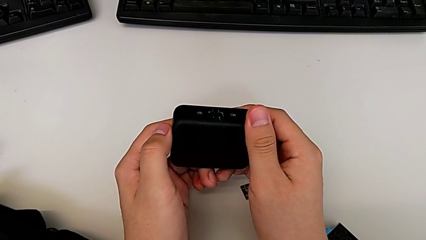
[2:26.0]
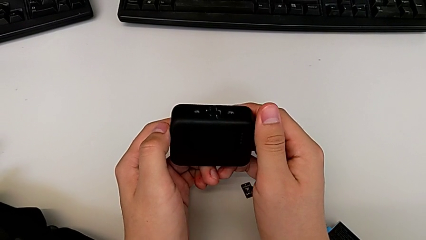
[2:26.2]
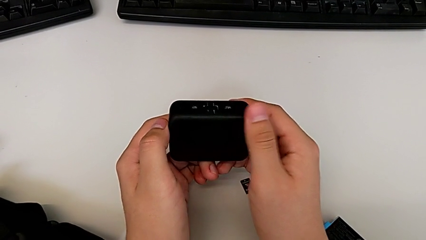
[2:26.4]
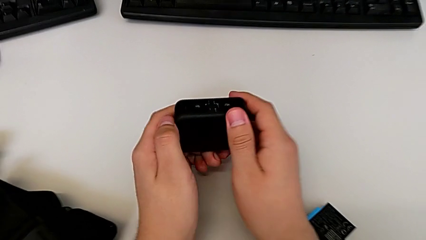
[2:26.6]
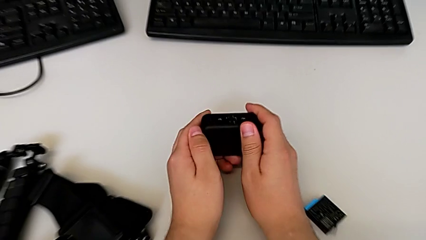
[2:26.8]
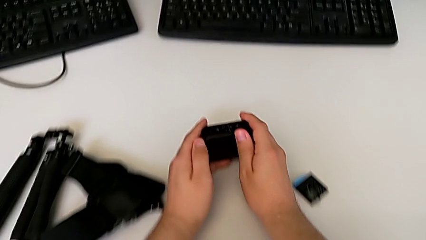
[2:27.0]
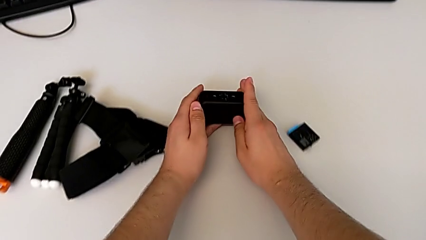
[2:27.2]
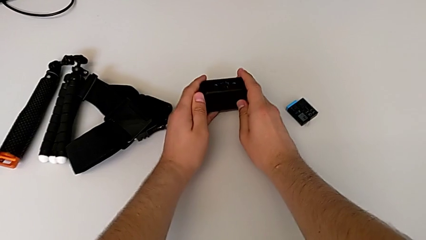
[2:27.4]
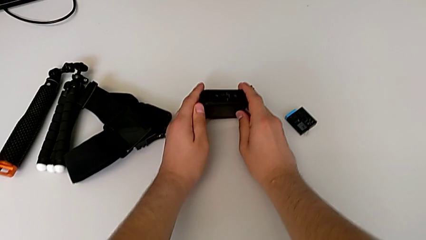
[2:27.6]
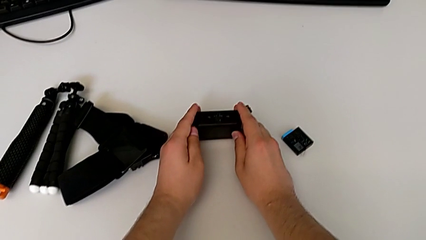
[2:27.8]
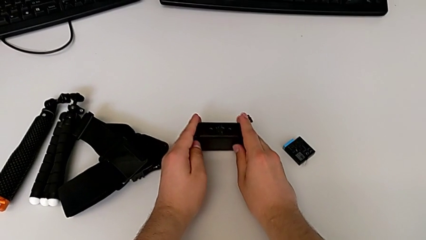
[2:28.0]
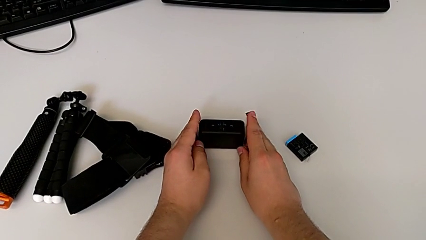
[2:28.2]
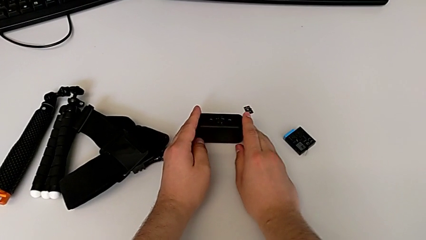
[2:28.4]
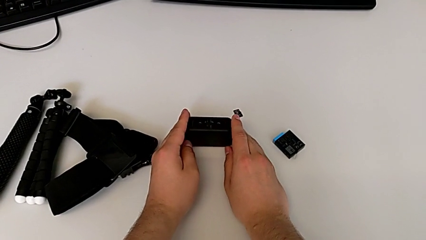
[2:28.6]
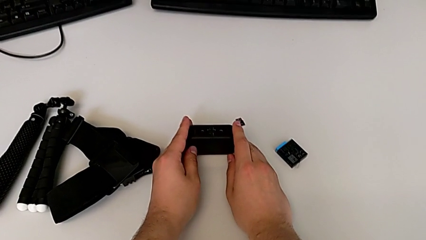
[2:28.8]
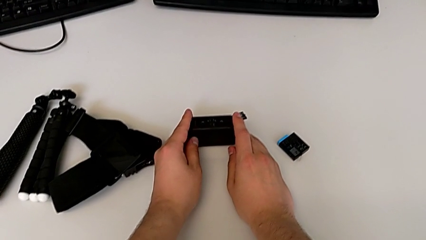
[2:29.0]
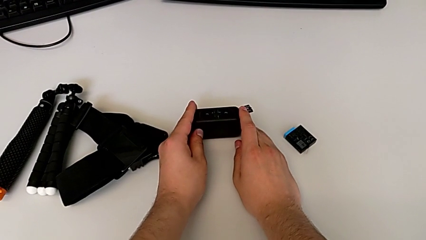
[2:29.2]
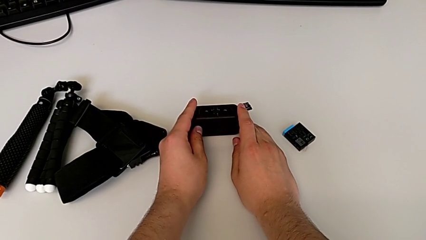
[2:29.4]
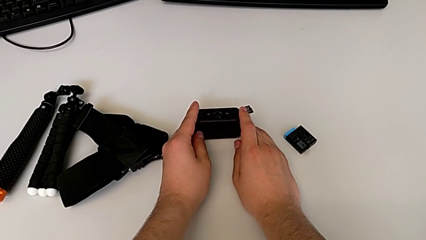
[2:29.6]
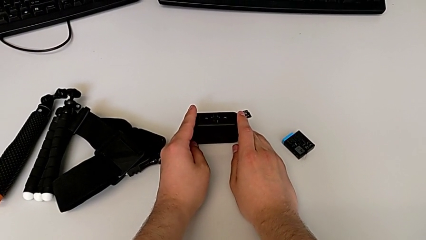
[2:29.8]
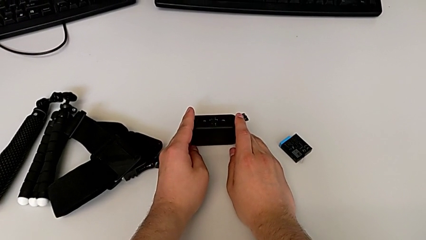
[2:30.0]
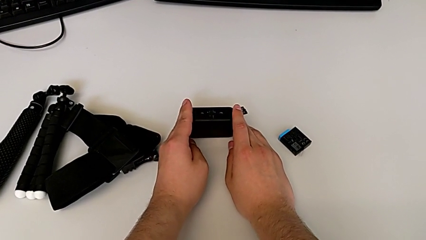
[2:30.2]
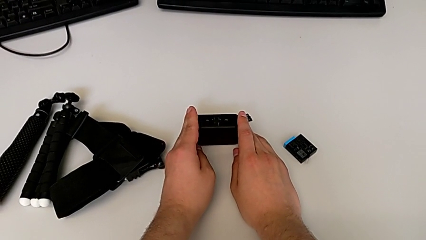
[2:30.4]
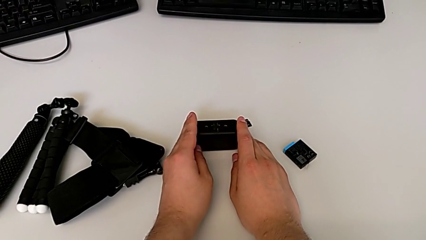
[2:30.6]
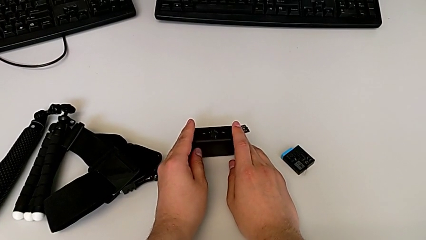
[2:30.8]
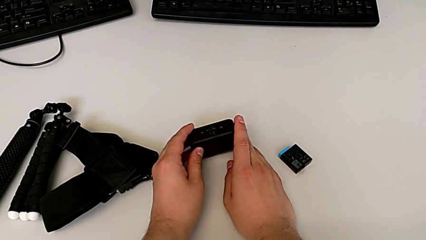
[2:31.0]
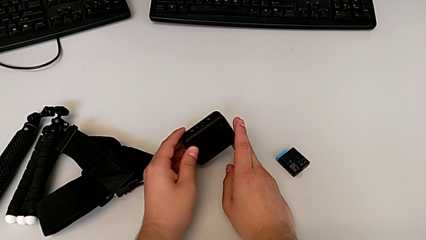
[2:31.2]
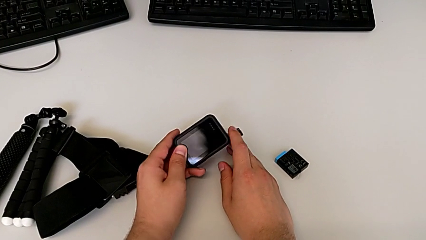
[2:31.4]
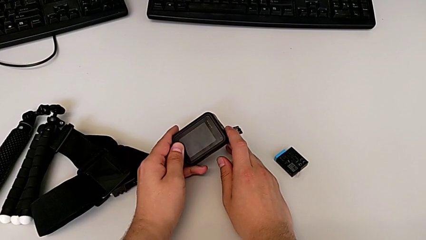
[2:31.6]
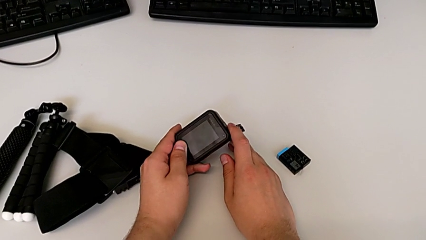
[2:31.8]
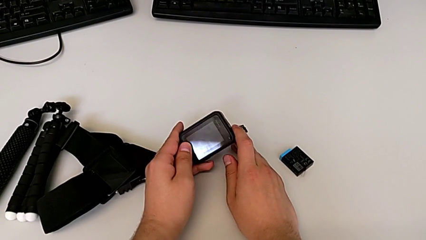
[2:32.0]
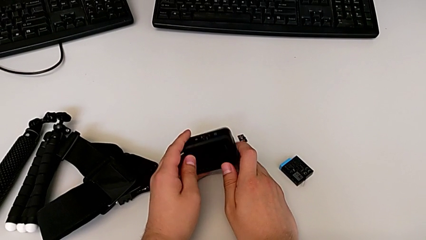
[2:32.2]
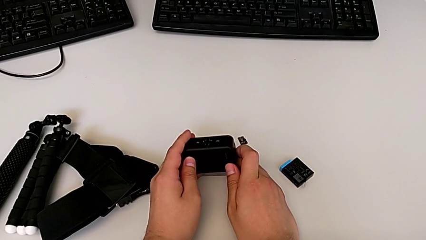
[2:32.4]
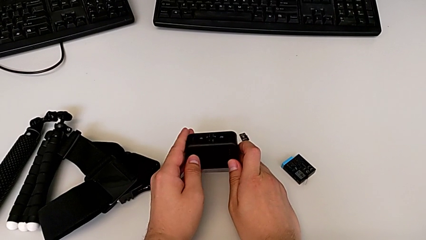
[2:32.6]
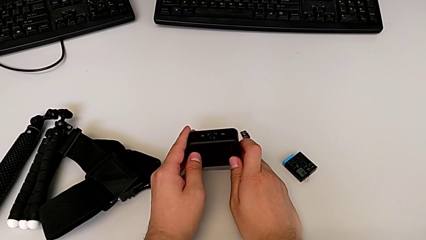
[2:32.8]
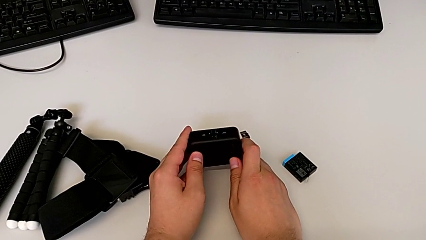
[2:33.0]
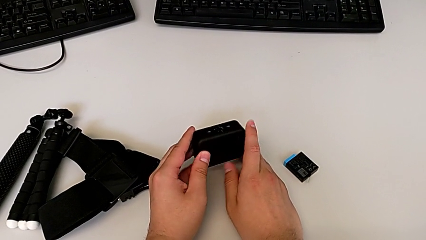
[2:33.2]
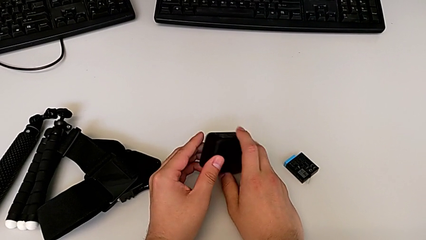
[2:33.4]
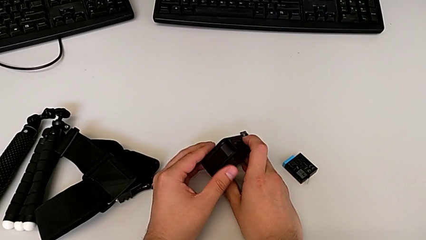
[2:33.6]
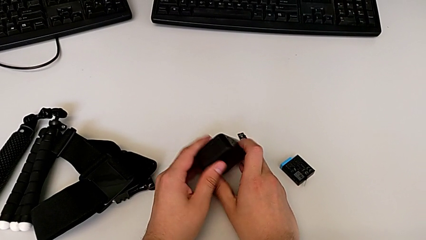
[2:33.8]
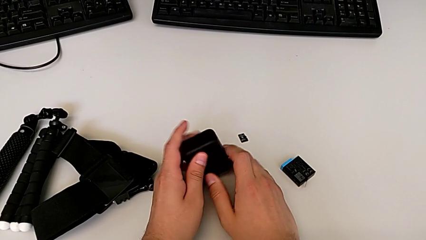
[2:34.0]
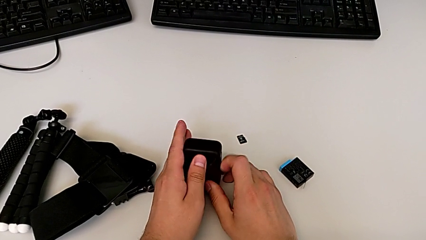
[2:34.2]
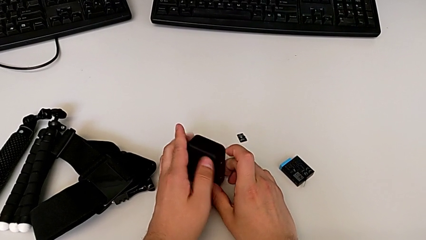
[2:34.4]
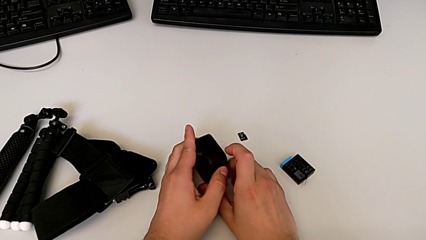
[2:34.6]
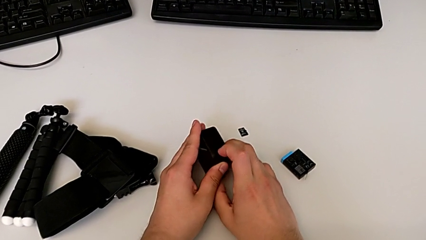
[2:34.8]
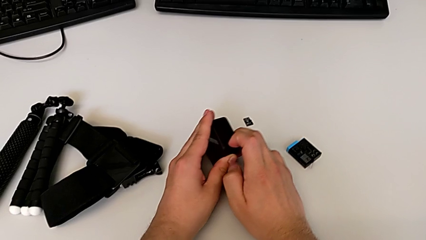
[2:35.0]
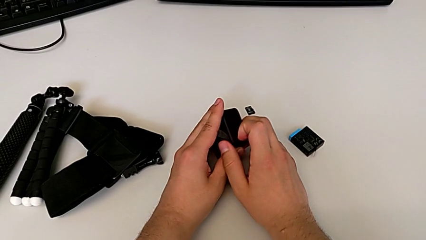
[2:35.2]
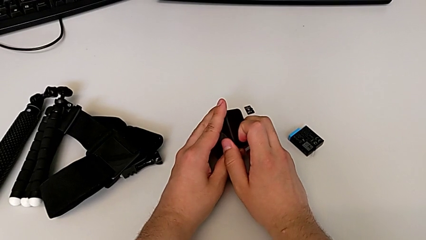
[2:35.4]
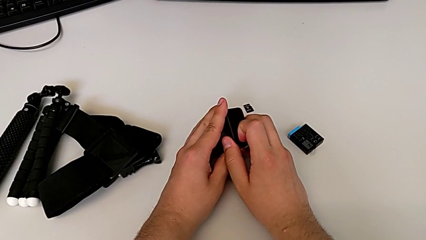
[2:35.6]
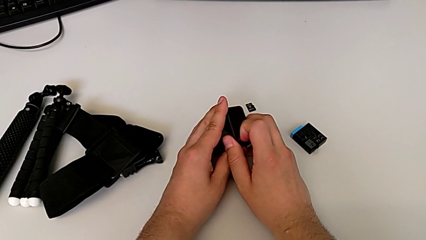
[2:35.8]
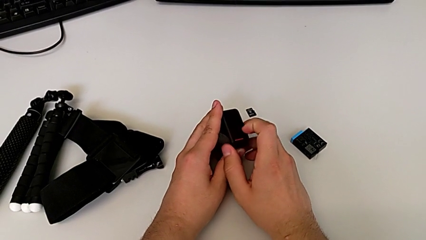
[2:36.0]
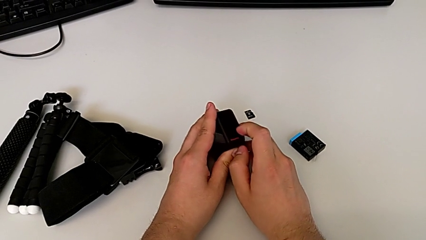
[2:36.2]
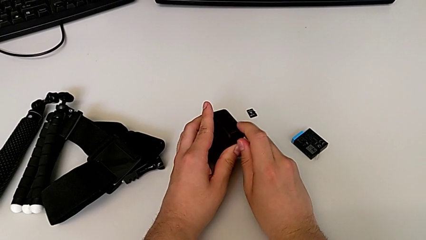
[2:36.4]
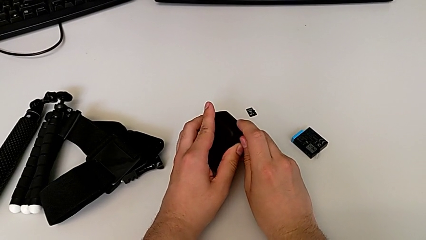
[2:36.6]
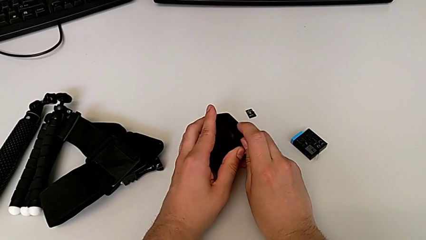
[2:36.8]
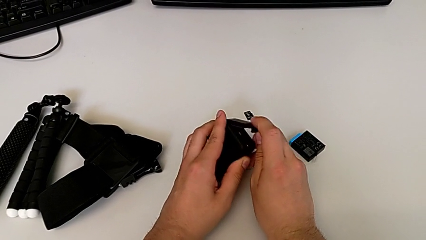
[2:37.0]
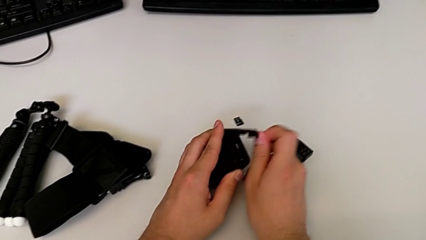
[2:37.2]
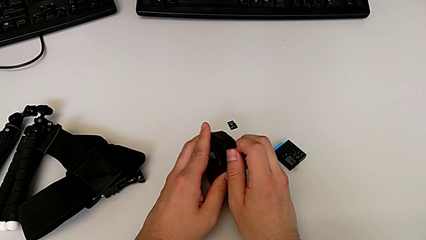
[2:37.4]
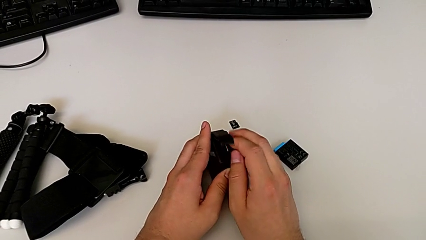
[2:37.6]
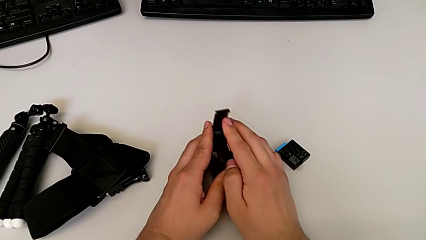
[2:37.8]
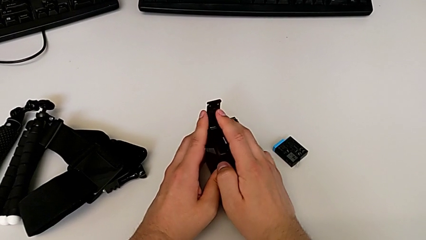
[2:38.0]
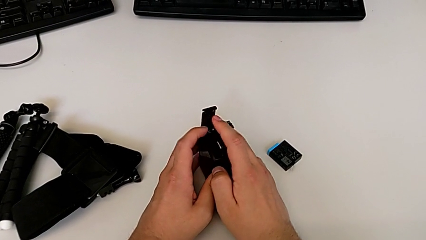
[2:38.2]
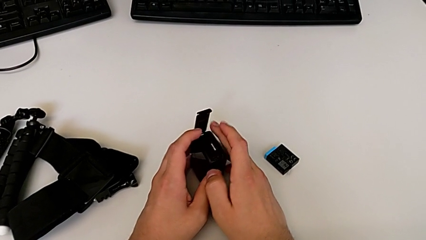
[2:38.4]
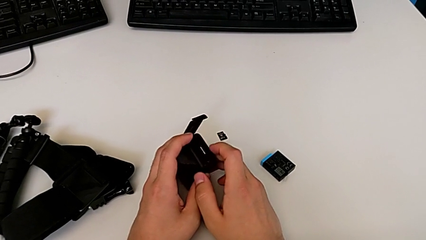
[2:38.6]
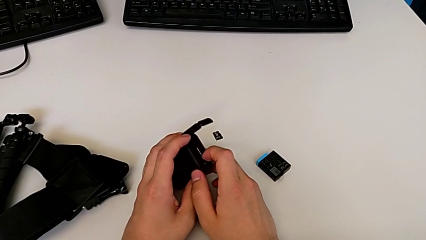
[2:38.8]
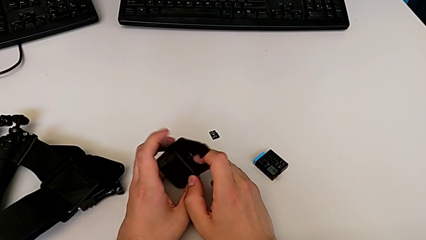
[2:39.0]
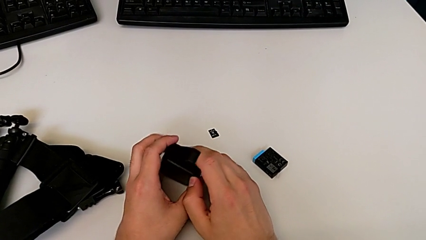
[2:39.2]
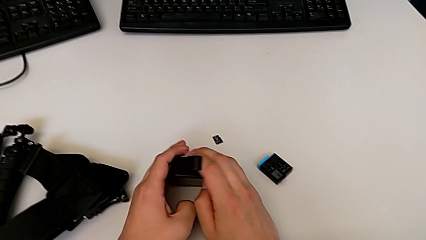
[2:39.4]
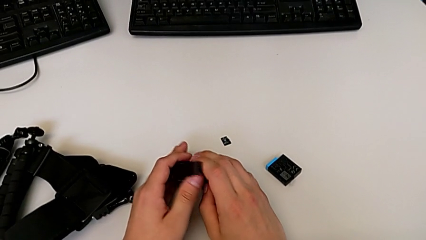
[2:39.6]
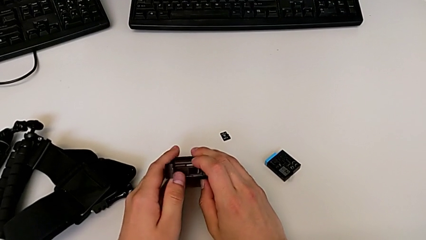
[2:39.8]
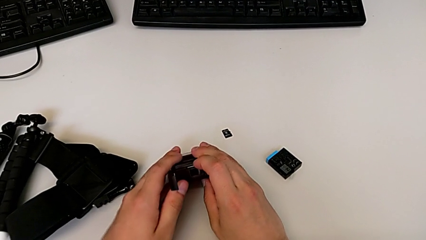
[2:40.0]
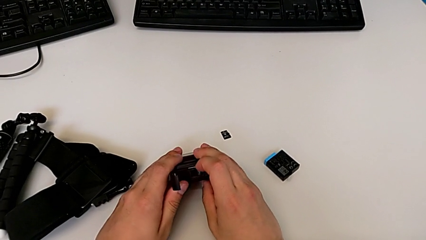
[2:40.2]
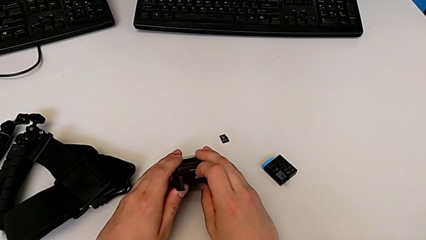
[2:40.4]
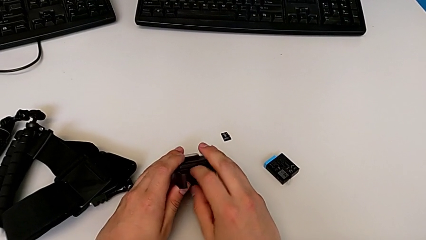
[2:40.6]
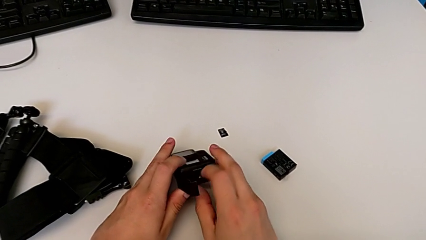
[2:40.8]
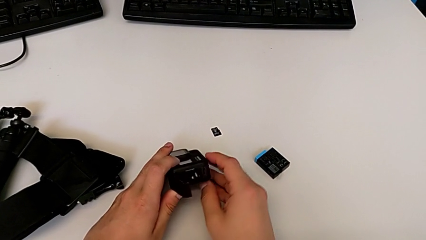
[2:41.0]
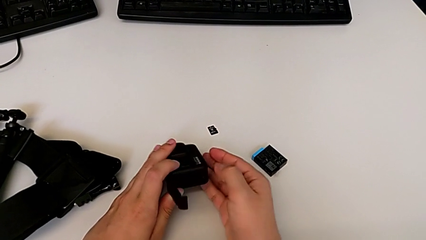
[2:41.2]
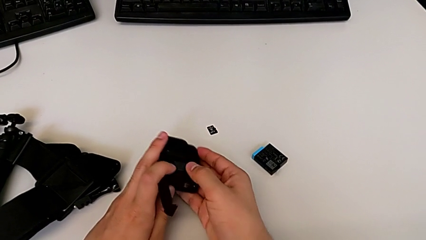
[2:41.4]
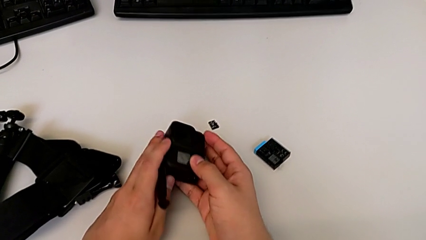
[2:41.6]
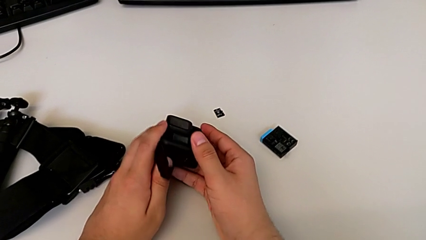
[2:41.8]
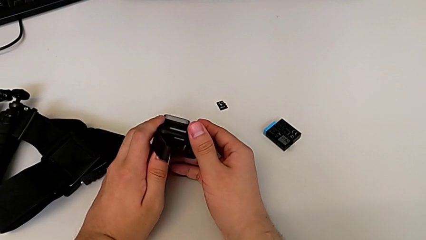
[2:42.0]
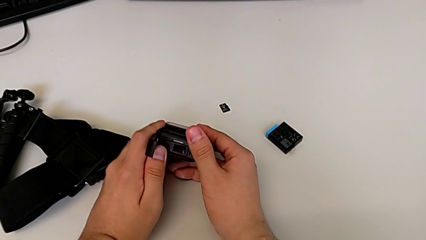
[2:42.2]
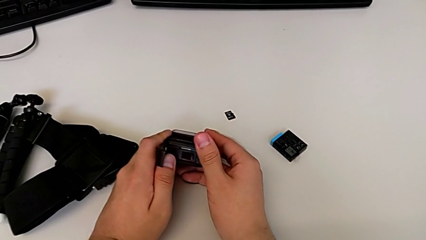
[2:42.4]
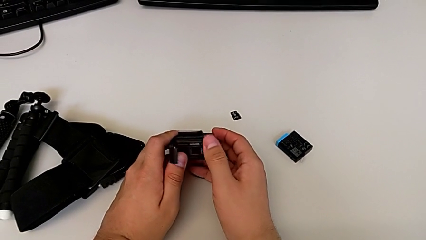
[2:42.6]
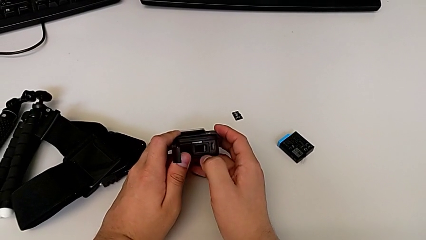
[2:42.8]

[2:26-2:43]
The camera wearer is exchanging the micro SD card of the GoPro. They place the GoPro, flip it, unlock the battery door, open it twice and flip the GoPro.
